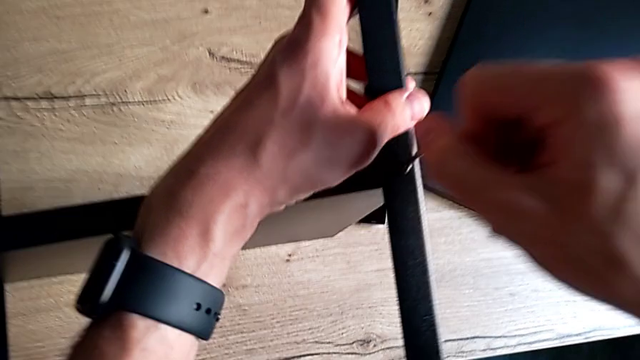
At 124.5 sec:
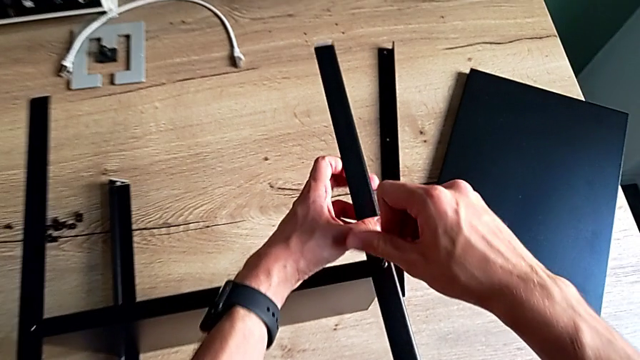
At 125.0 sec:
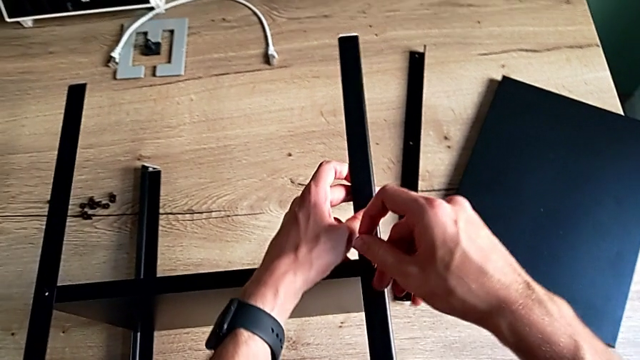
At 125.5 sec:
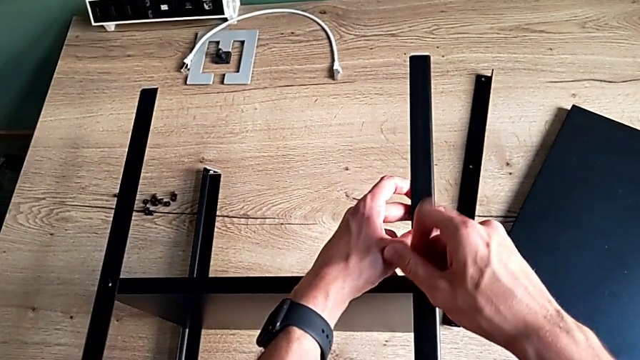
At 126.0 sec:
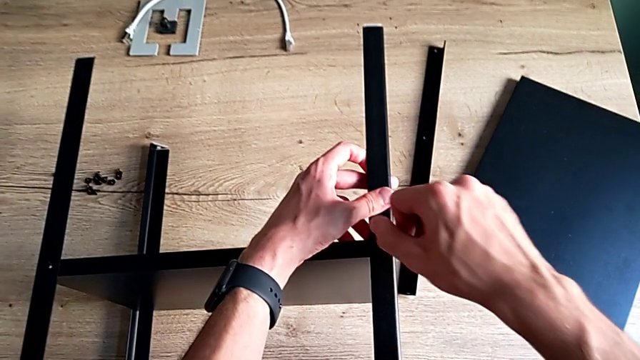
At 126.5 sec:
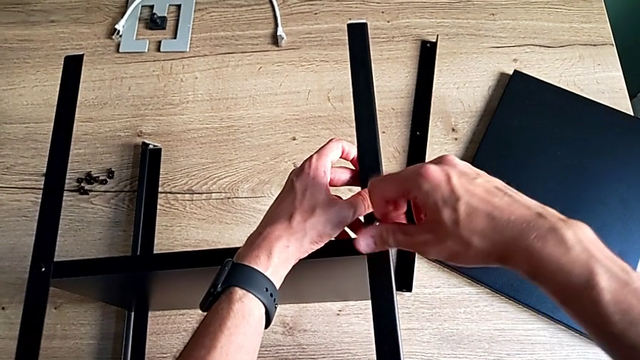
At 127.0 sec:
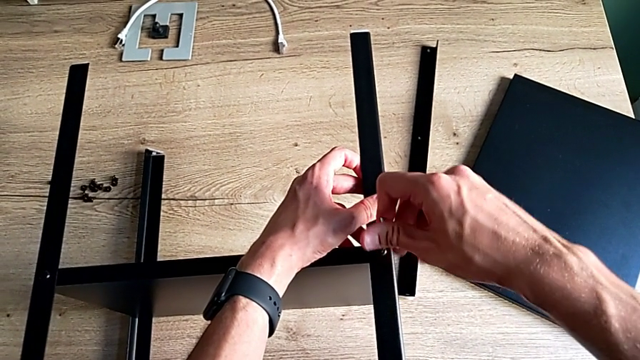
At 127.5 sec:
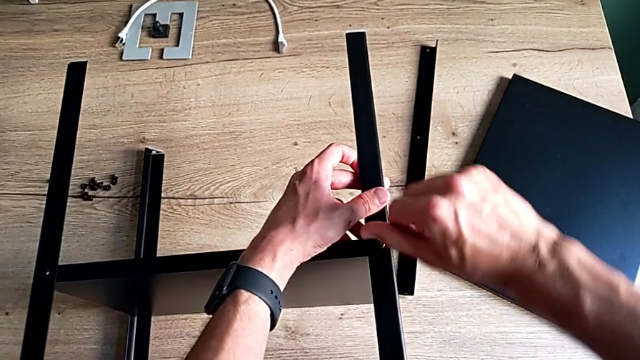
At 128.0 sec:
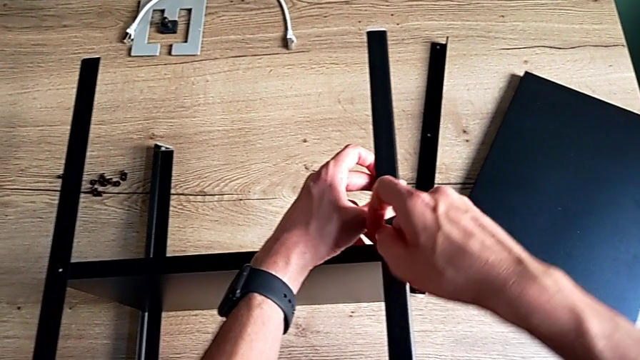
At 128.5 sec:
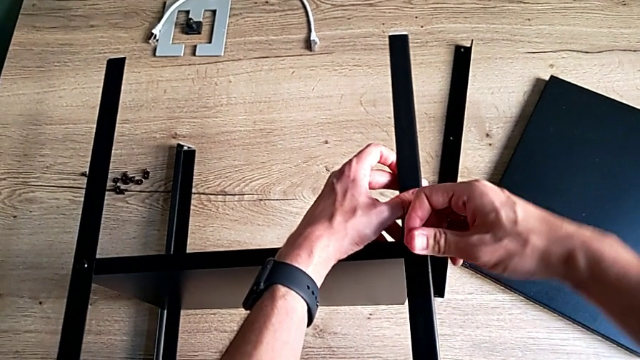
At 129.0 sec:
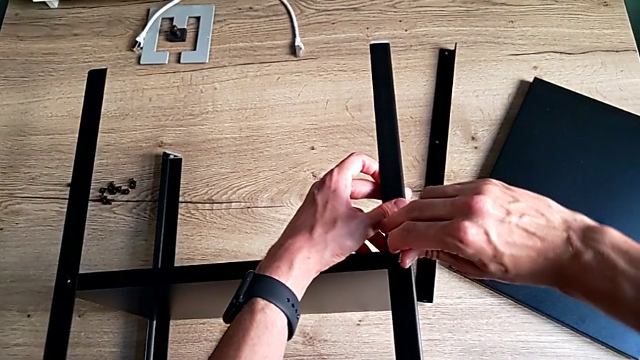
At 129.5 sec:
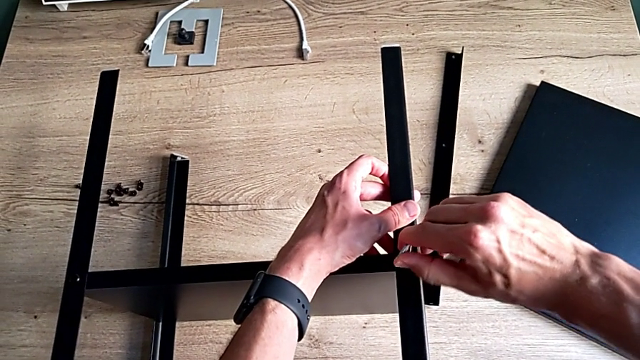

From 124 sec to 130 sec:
The camera wearer is assembling the third leg of the shelf. They keep screwing the hex socket head.

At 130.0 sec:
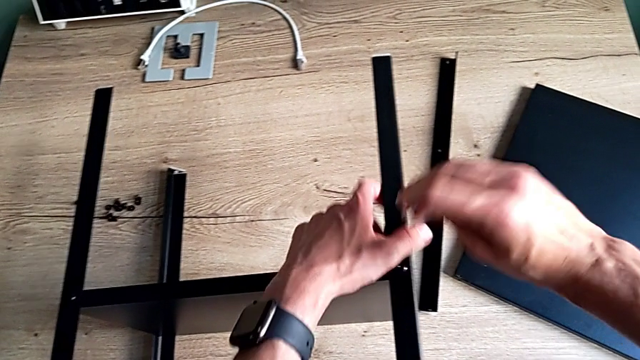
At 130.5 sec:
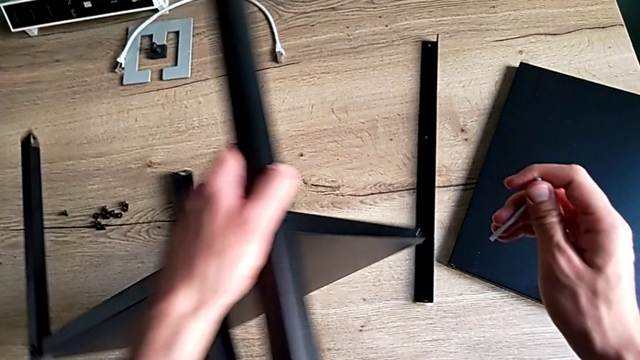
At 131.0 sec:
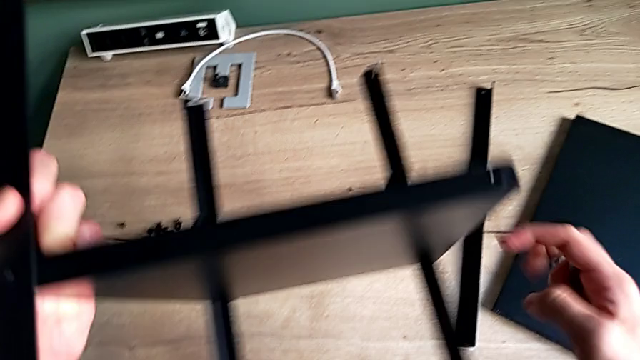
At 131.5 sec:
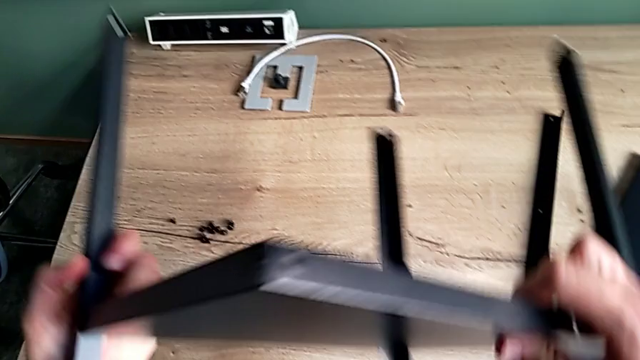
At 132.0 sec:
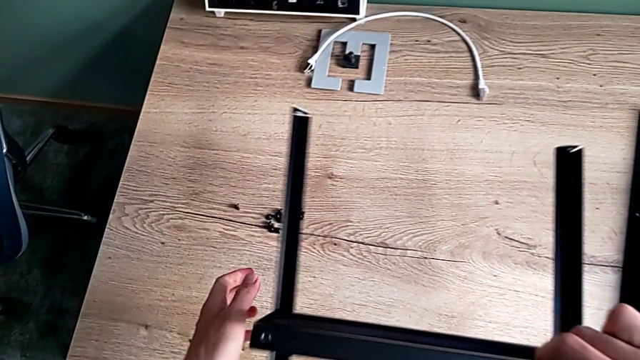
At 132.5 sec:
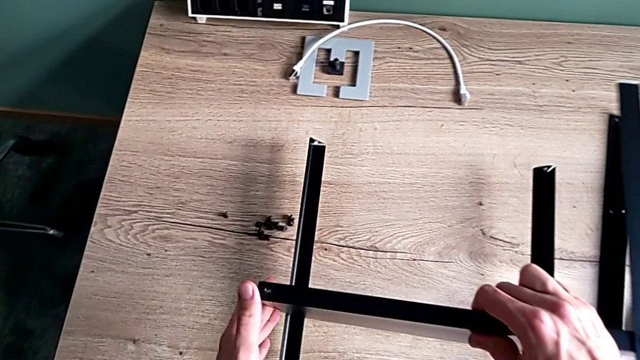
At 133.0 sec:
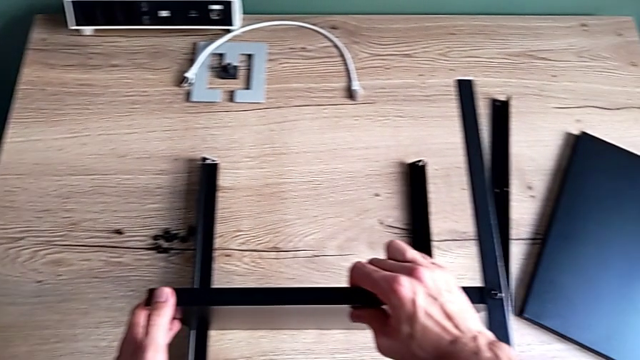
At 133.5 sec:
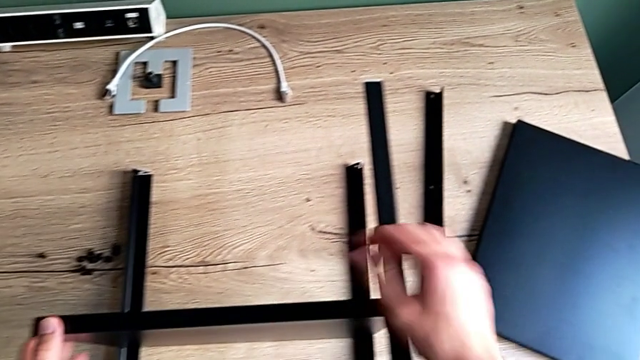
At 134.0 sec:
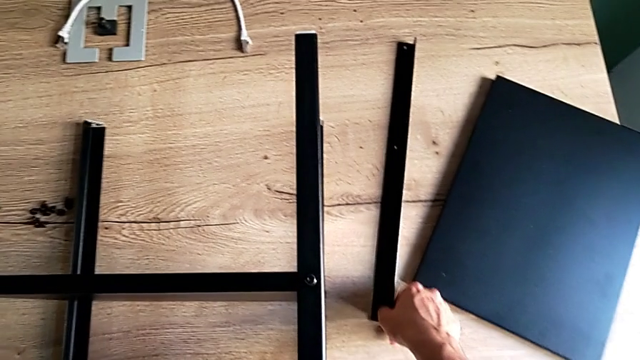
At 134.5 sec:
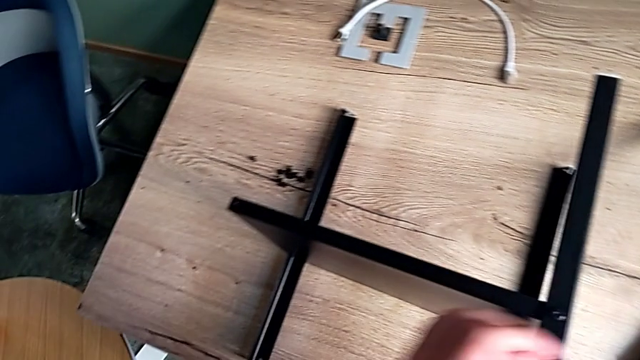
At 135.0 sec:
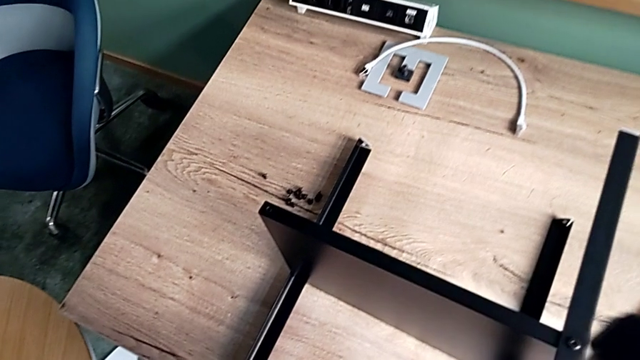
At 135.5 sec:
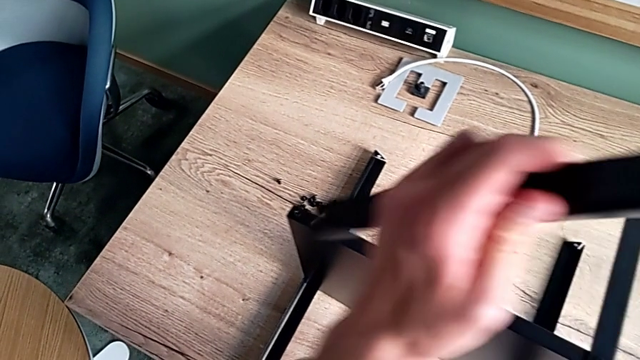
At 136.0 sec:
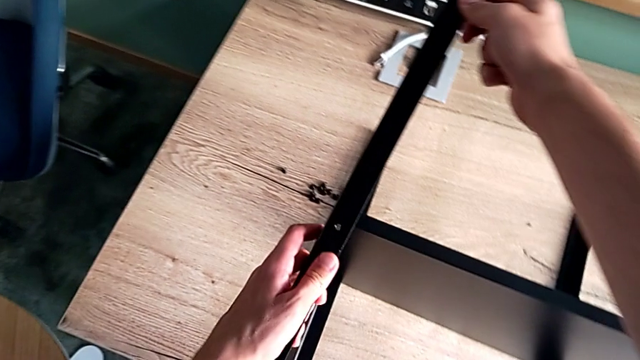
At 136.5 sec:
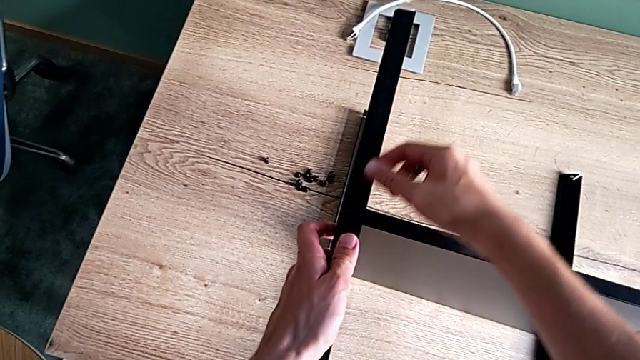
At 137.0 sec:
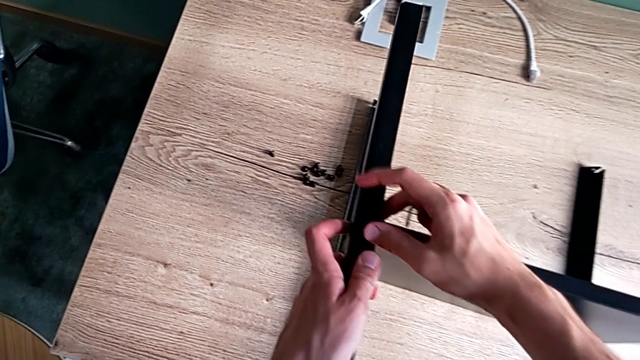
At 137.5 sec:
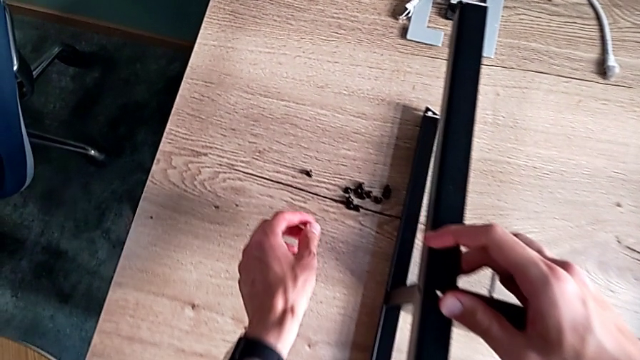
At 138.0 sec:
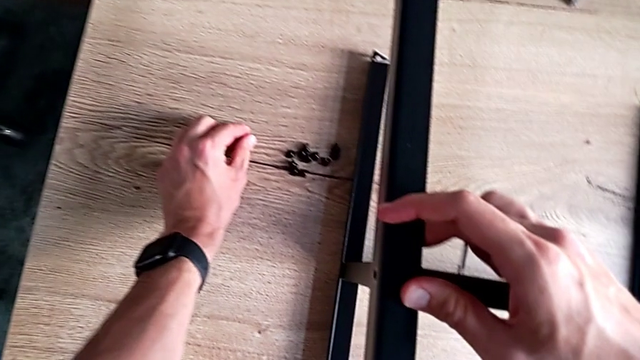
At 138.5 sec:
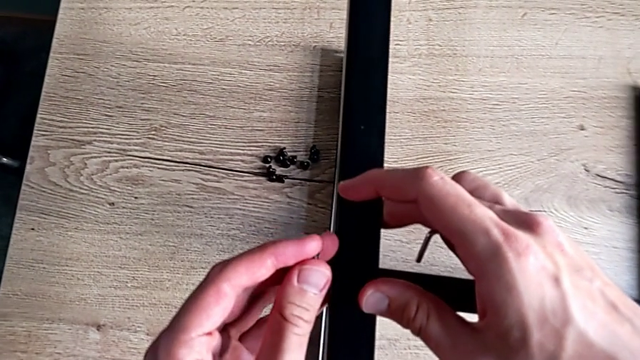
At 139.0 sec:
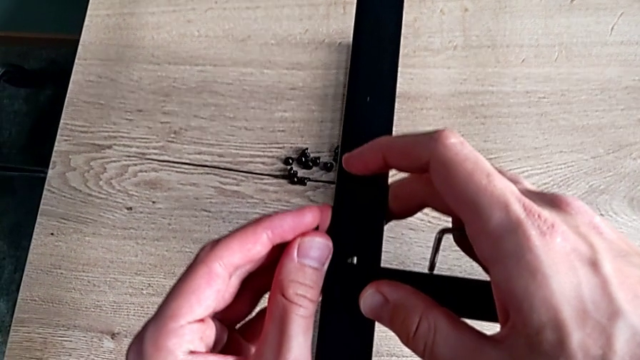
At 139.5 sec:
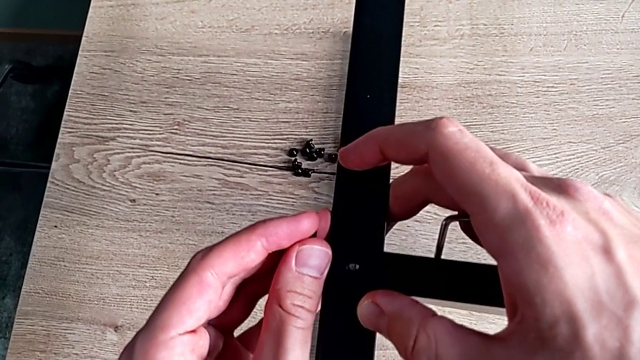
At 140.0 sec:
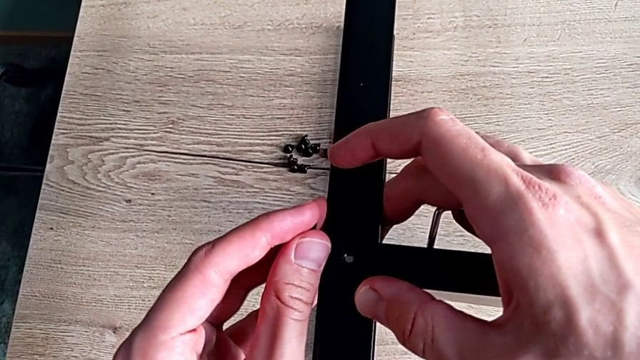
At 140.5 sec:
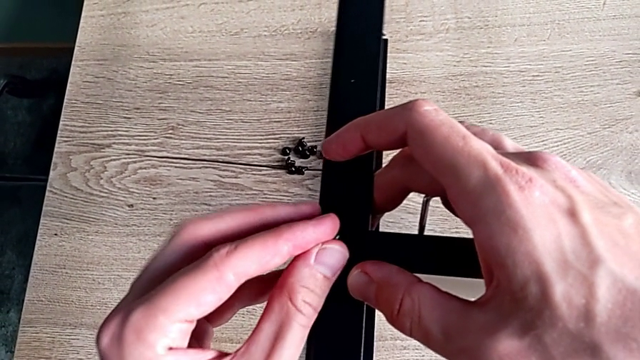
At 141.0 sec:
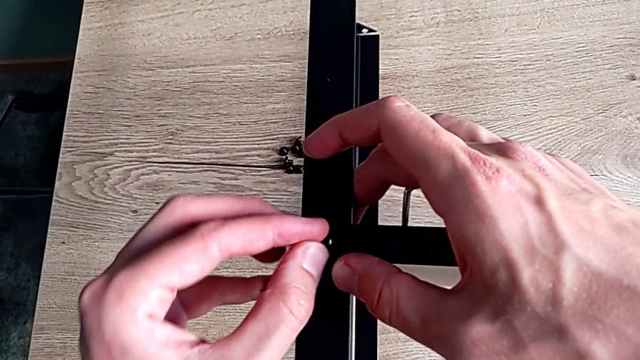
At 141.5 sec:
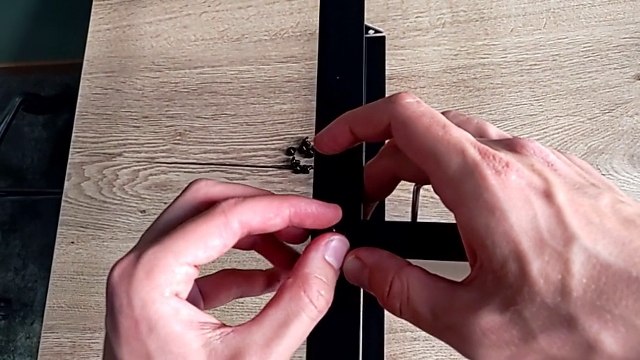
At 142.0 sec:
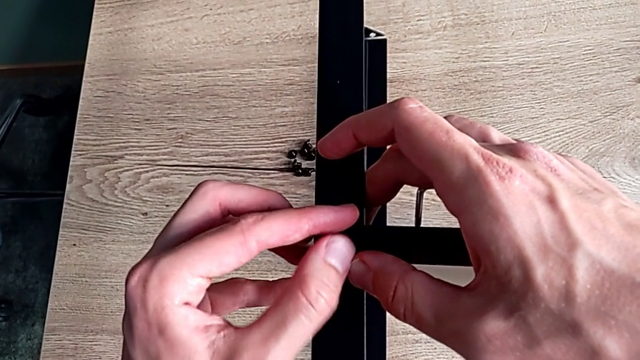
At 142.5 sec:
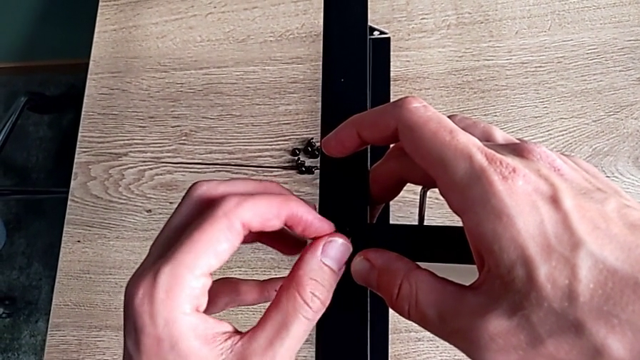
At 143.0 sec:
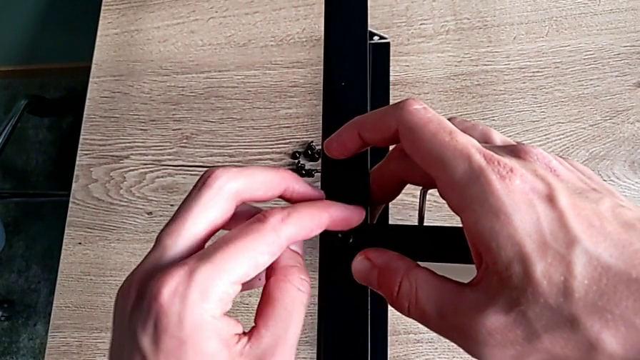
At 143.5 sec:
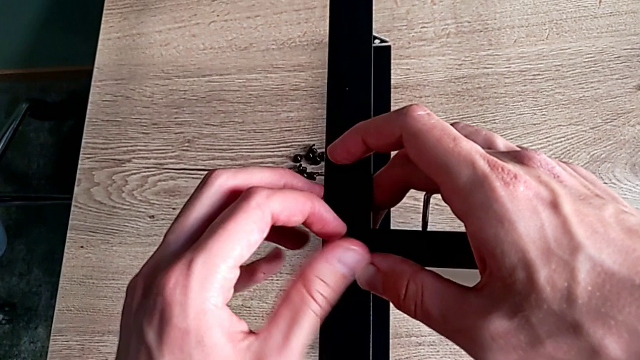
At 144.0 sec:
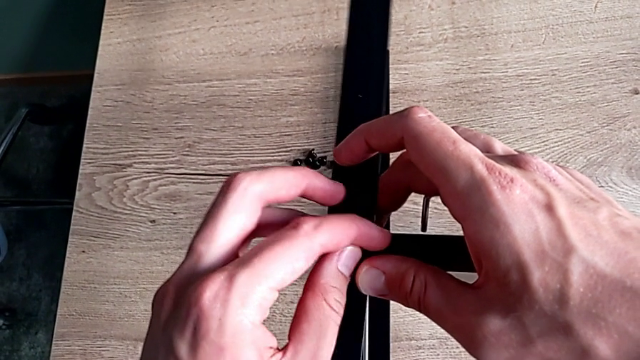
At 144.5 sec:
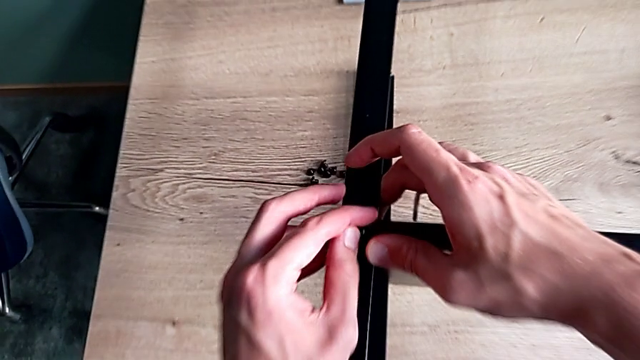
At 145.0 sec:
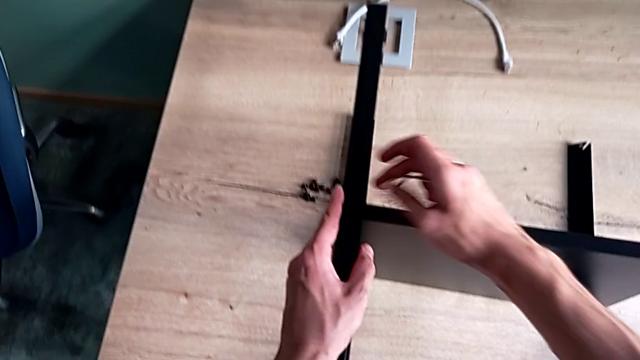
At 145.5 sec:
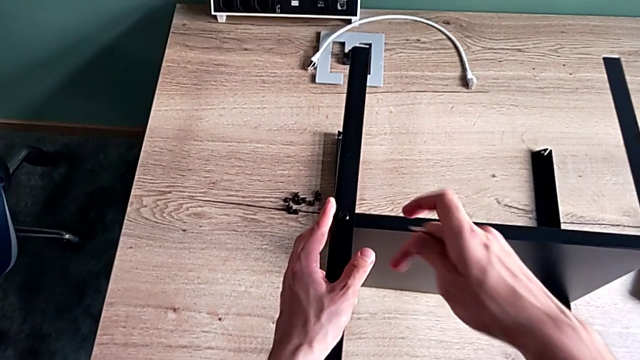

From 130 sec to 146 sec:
The camera wearer is assembling the fourth leg of the shelf. They withdraw the Allen wrench, rotate the nightstand, place it, grab the leg, align it, grab the hex socket head, align the leg, insert the hex socket head, screw it and align the leg.
